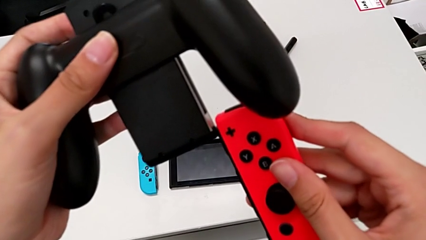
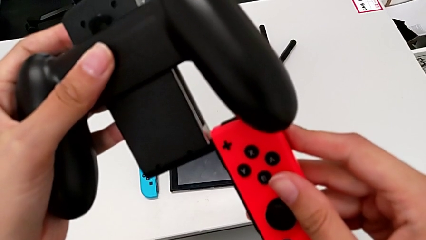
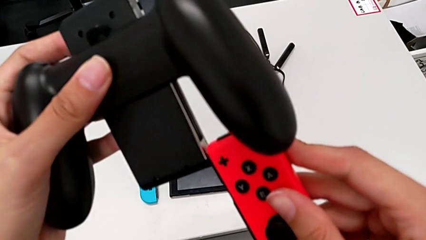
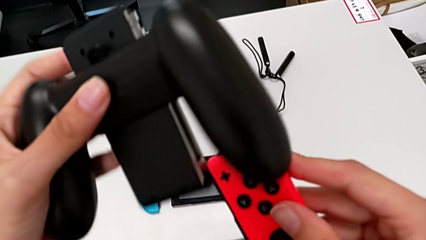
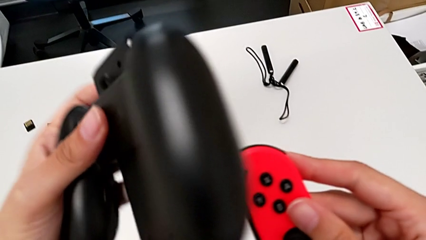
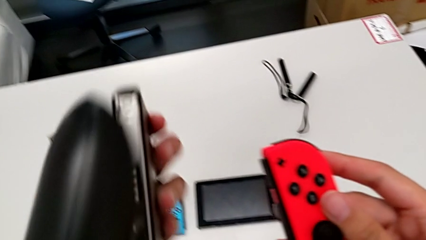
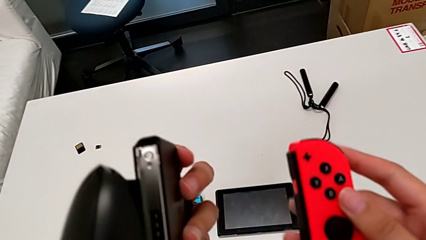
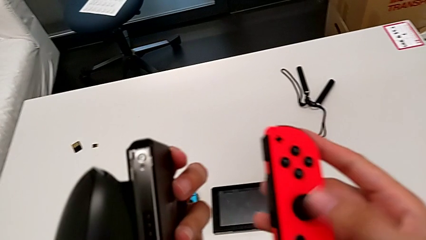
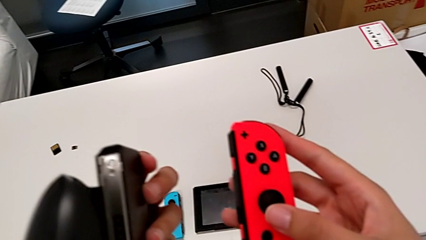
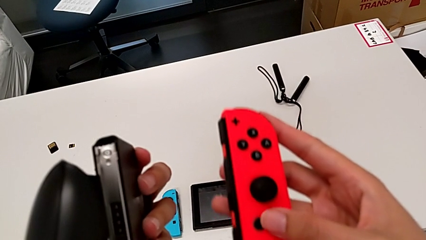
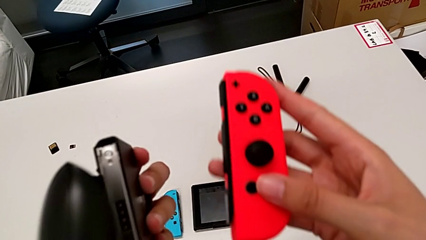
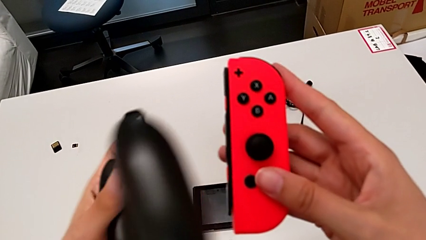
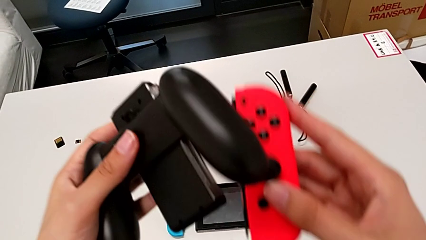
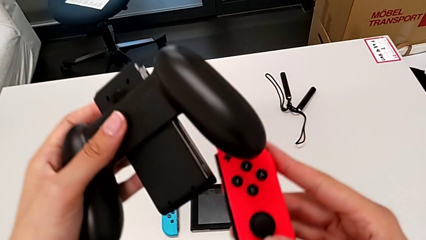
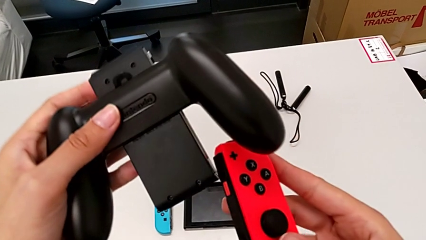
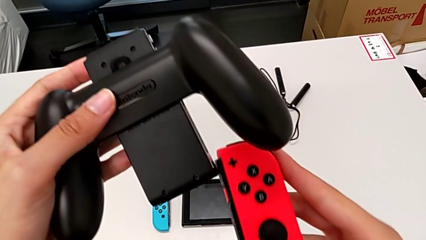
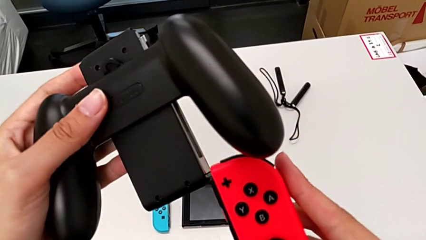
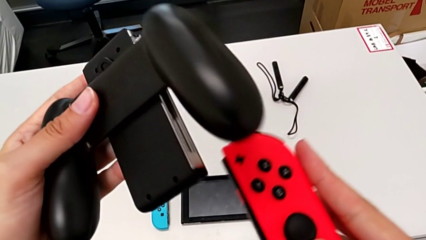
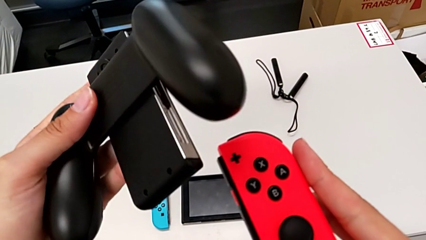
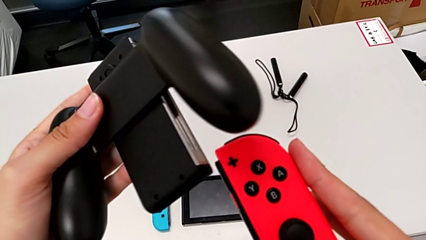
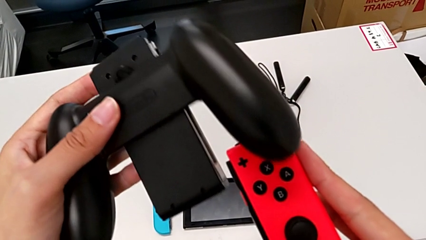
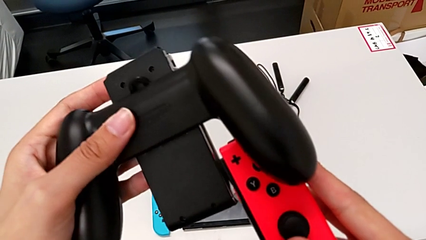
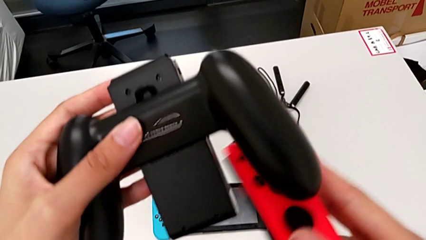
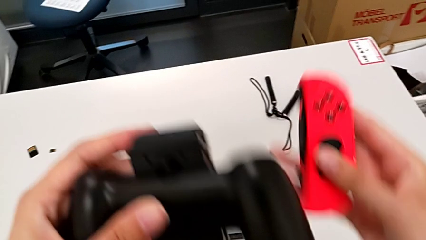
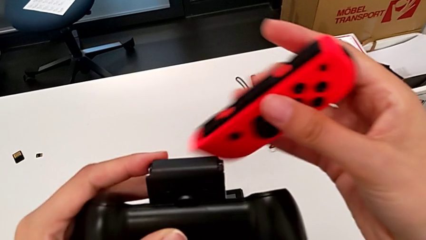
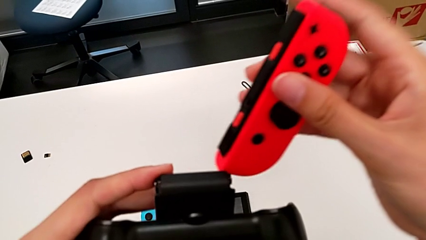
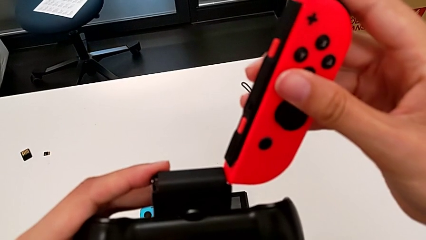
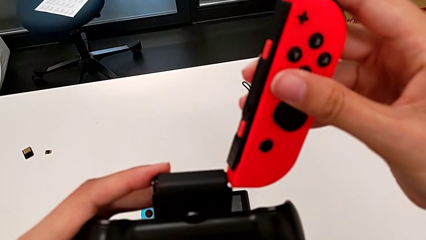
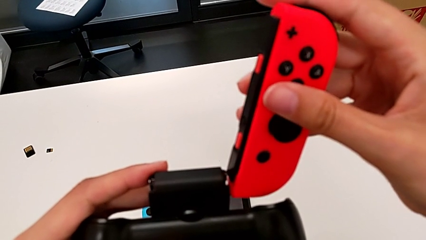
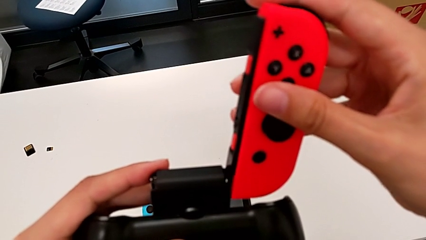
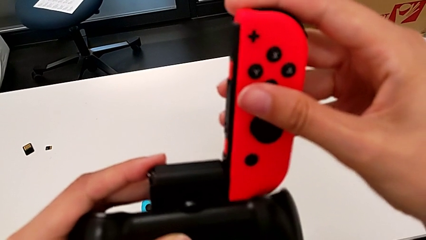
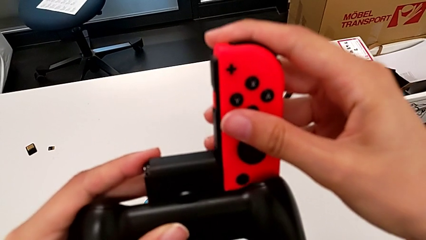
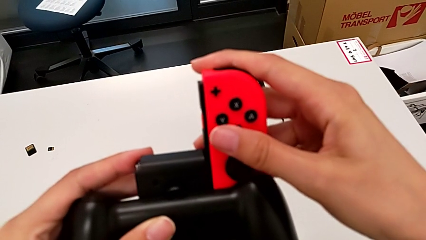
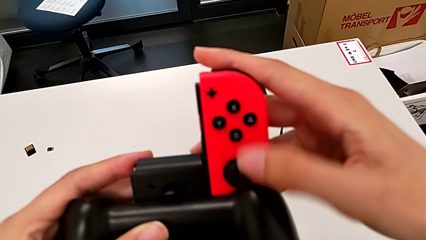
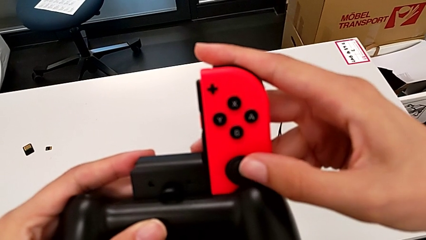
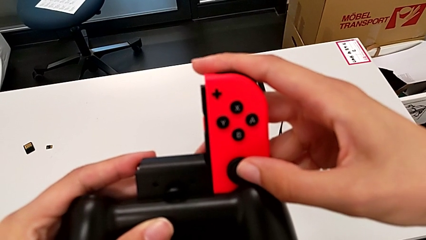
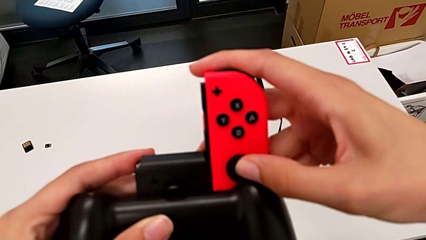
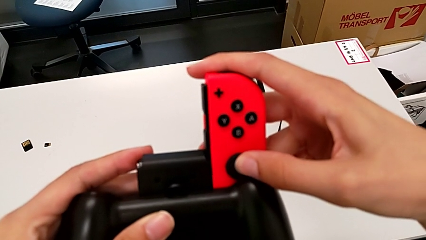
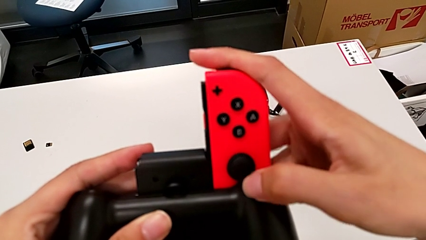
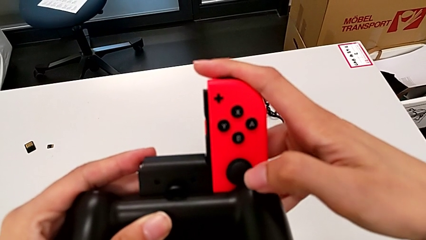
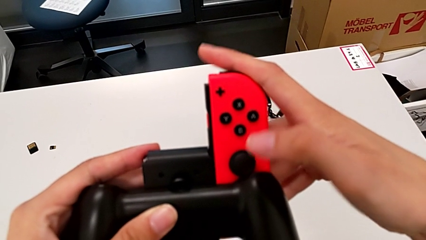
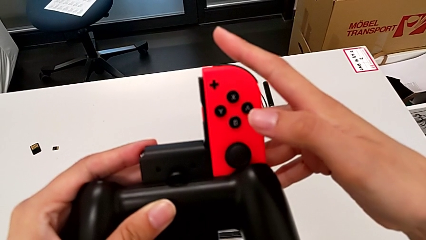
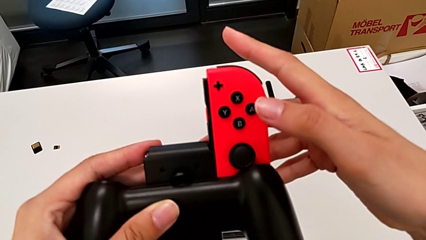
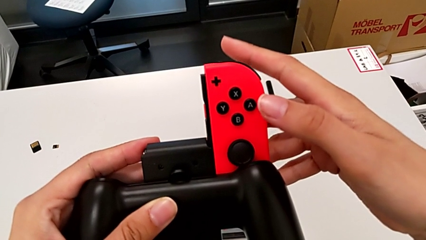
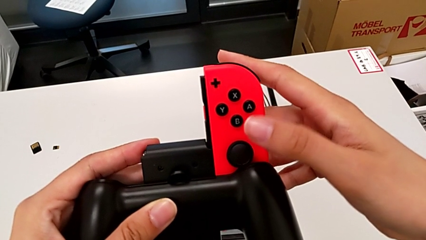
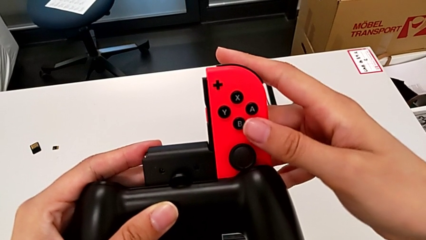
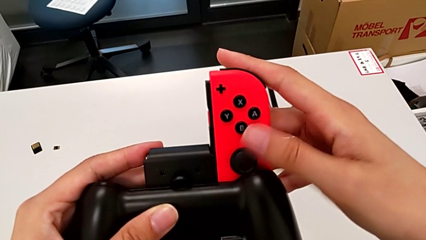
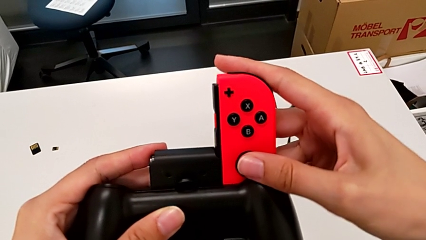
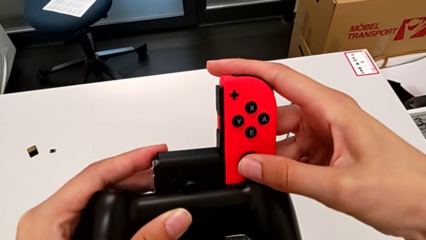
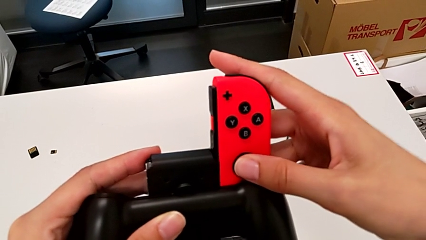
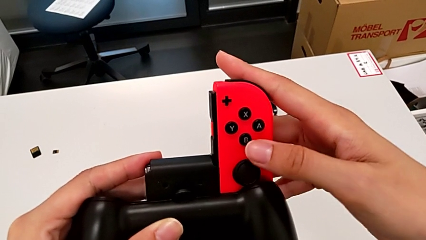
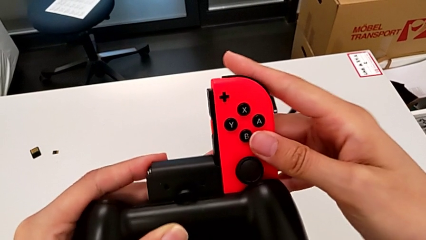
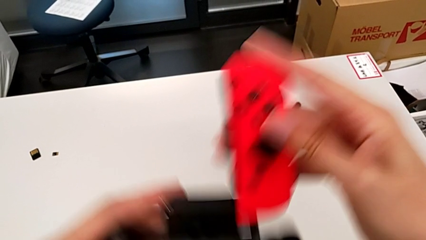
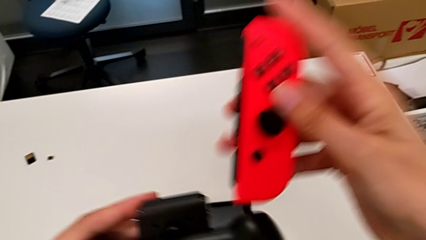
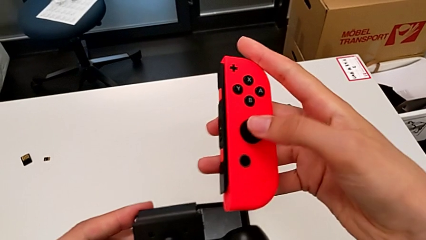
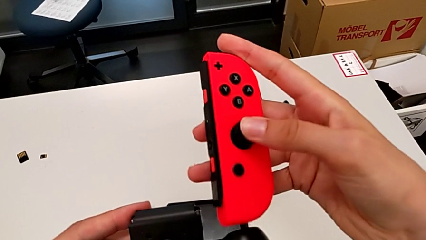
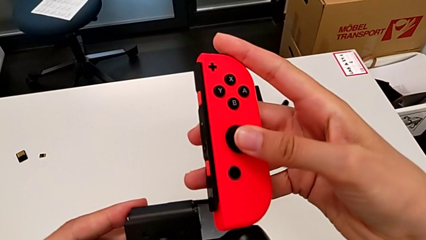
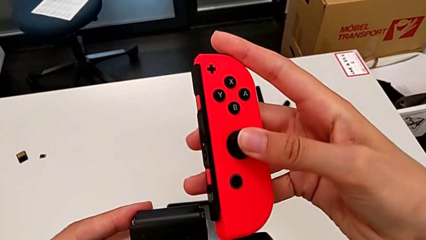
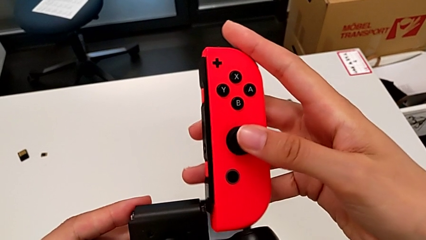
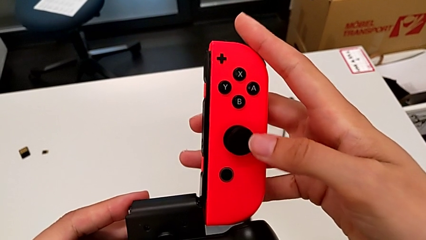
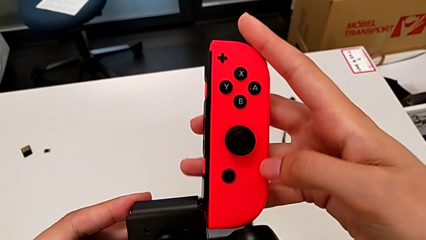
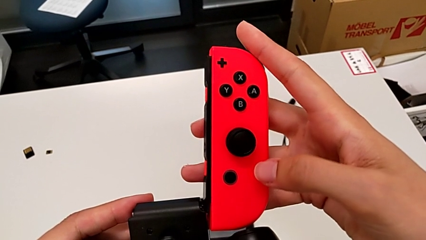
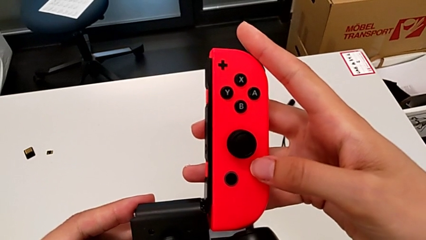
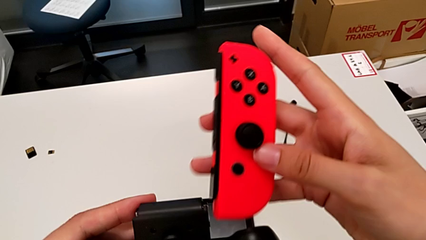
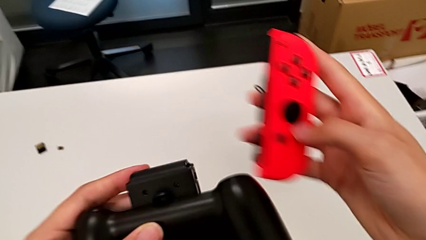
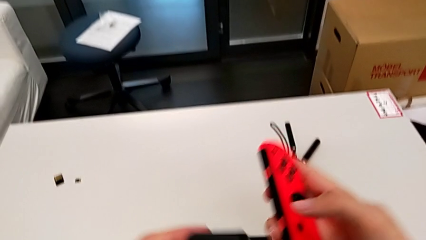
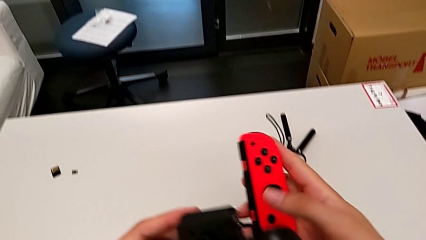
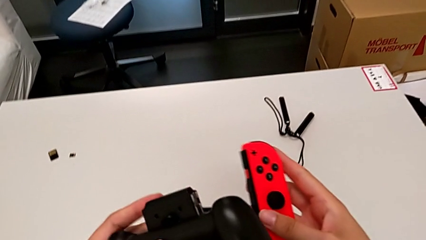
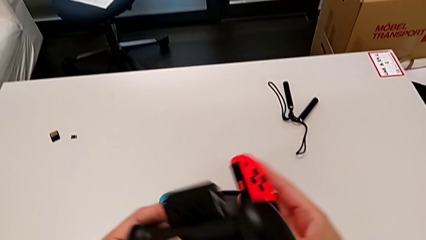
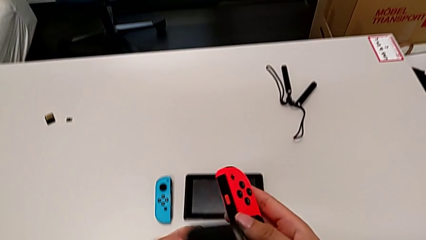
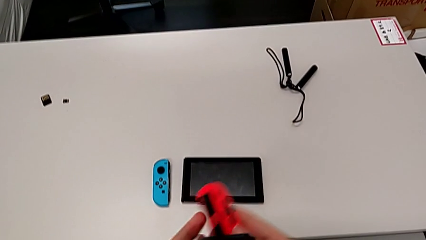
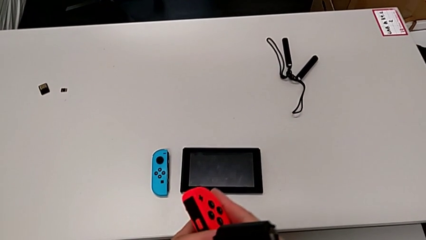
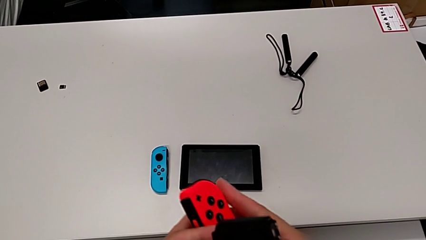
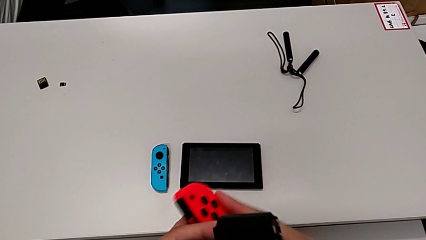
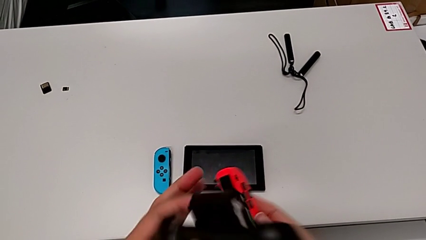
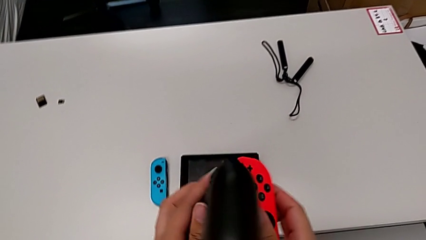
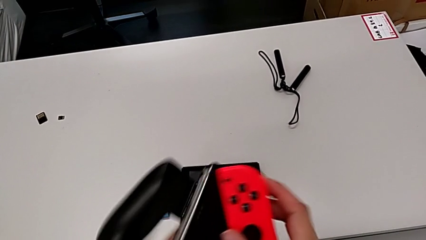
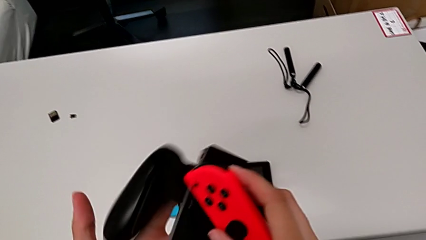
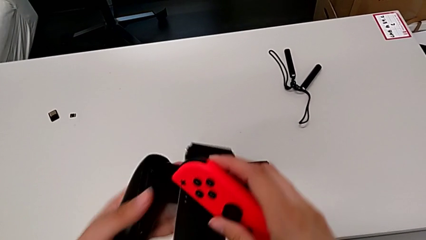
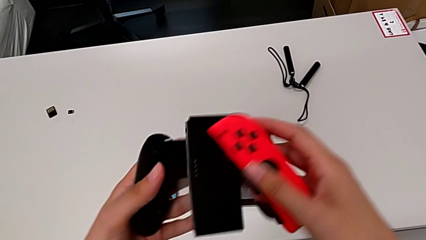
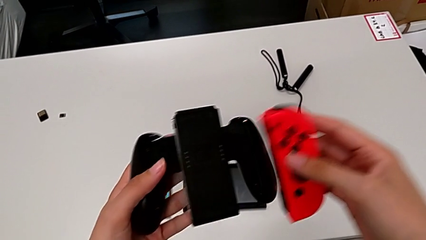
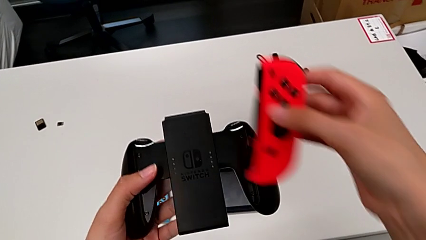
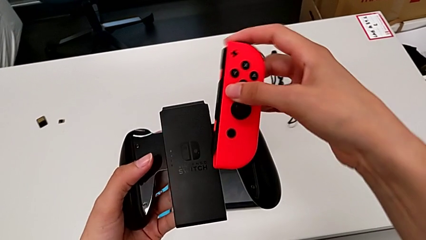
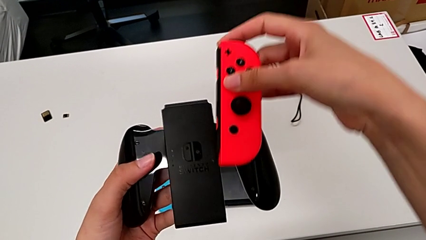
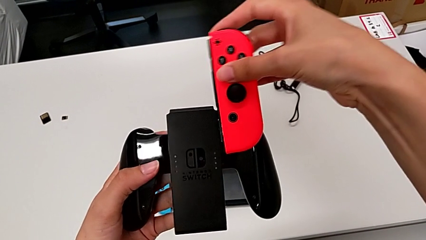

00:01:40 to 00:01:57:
The camera wearer is inserting the controllers into the Joy-Con comfort grip. They rotate the comfort grip, inspect the red Joy-Con controller, hold it, align it, insert it, withdraw it, press it, align it, hold it, rotate the comfort grip and align the red Joy-Con controller.
